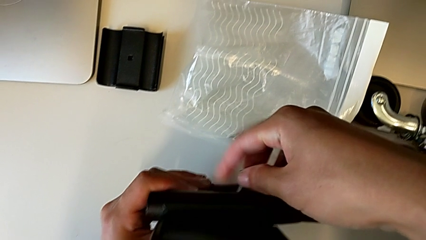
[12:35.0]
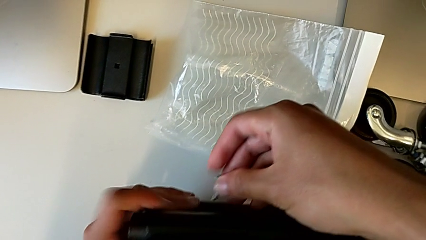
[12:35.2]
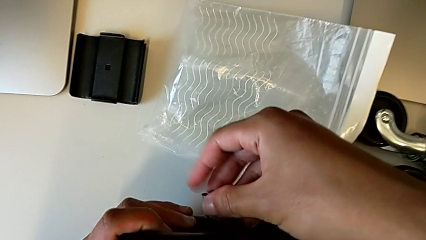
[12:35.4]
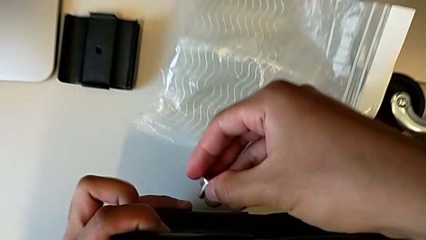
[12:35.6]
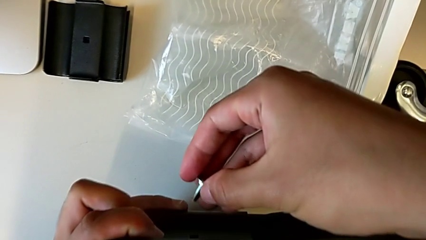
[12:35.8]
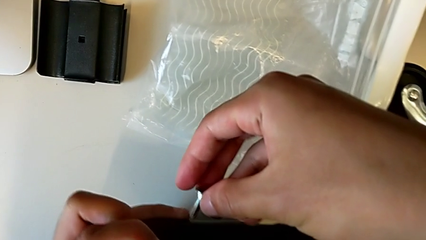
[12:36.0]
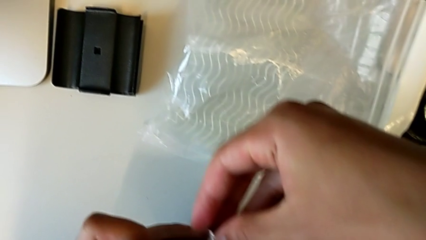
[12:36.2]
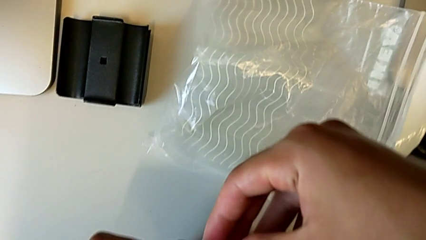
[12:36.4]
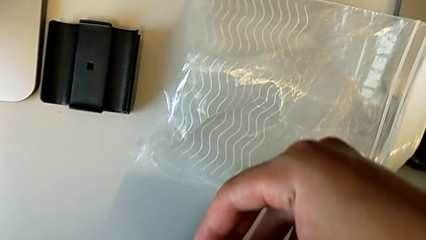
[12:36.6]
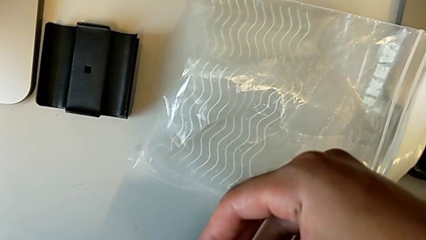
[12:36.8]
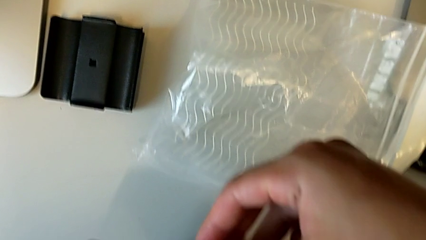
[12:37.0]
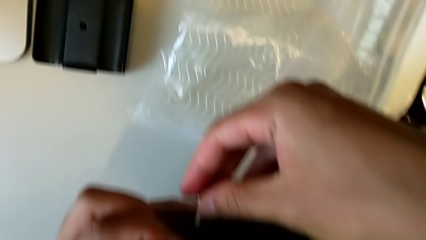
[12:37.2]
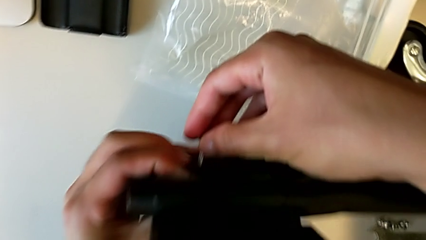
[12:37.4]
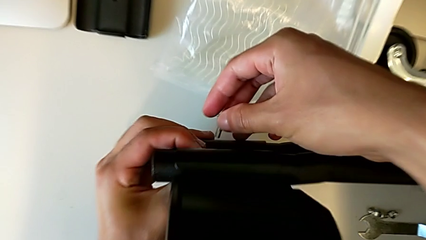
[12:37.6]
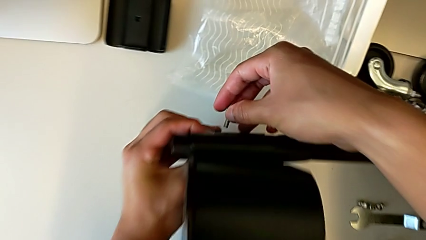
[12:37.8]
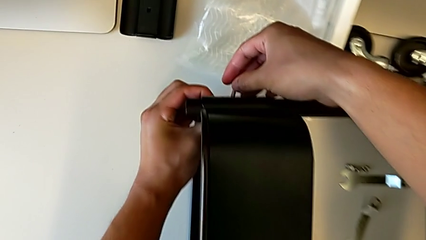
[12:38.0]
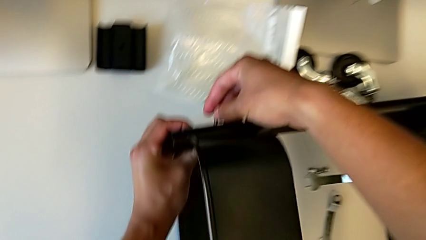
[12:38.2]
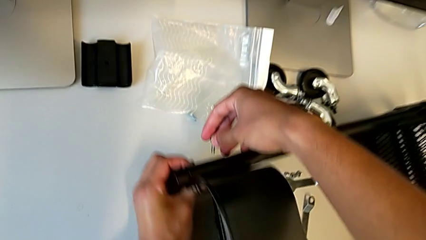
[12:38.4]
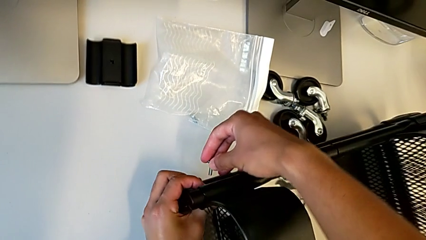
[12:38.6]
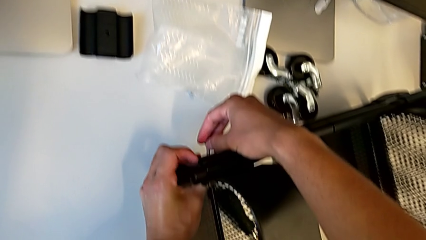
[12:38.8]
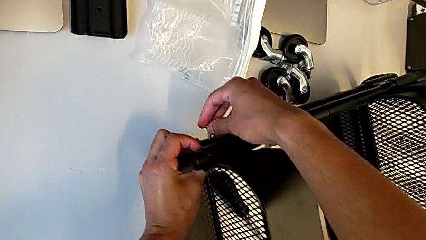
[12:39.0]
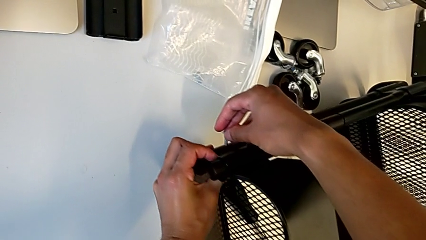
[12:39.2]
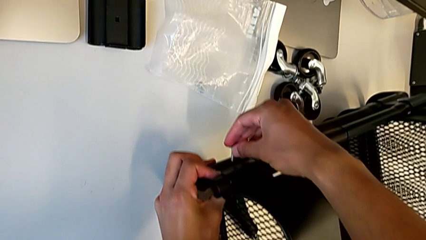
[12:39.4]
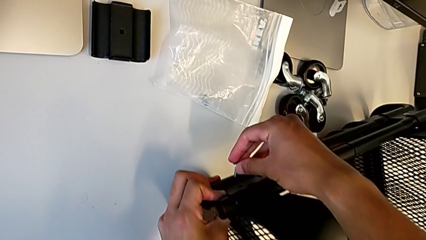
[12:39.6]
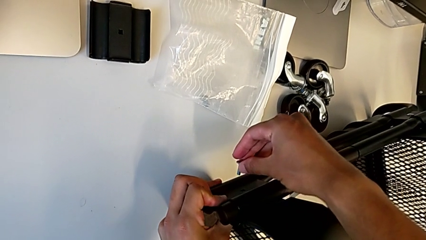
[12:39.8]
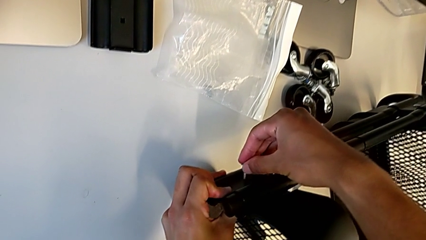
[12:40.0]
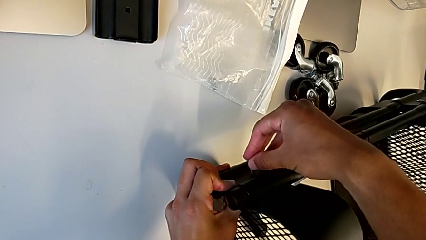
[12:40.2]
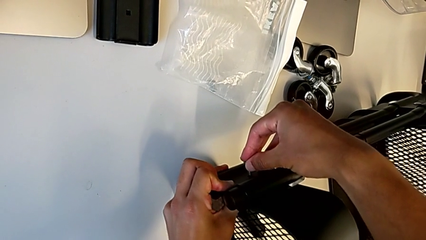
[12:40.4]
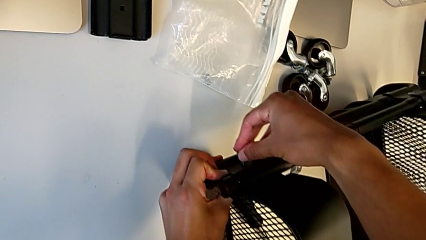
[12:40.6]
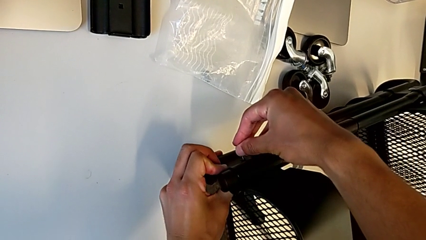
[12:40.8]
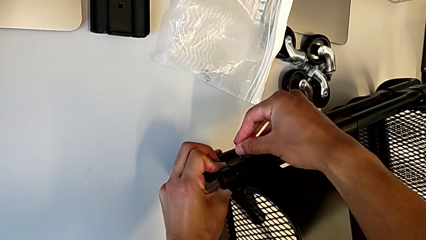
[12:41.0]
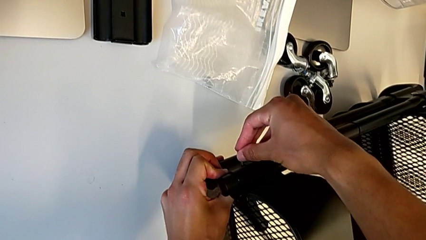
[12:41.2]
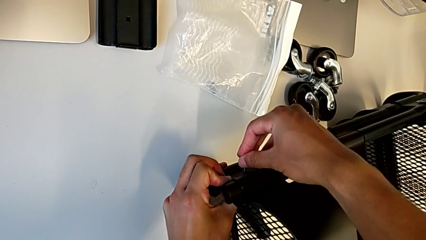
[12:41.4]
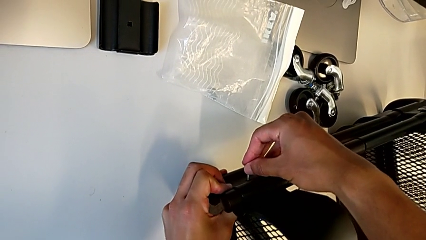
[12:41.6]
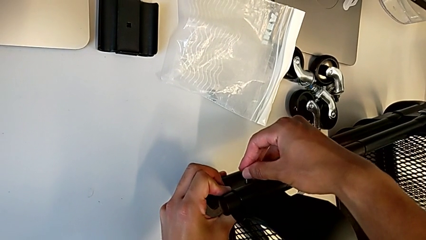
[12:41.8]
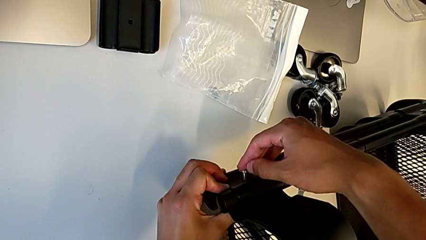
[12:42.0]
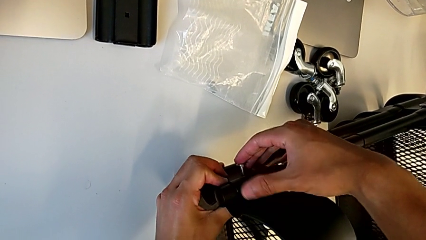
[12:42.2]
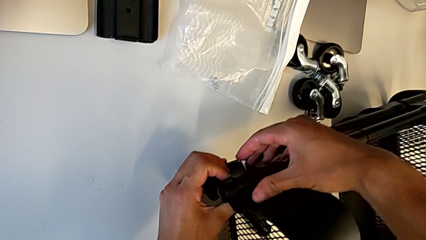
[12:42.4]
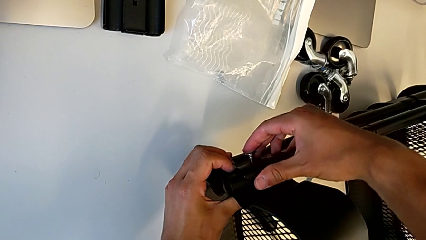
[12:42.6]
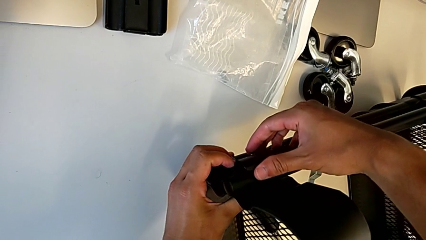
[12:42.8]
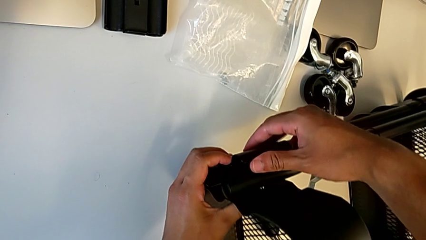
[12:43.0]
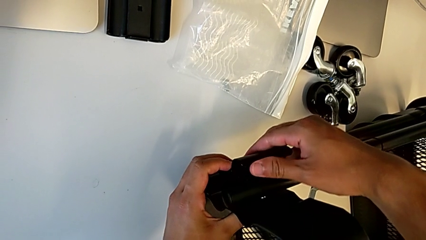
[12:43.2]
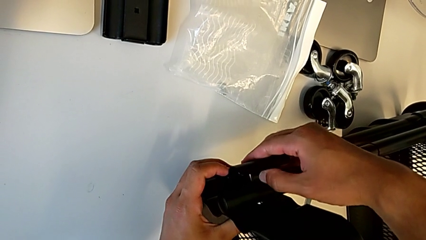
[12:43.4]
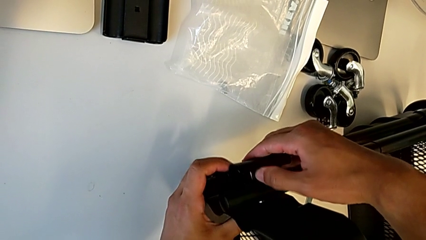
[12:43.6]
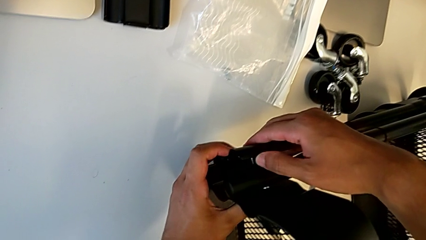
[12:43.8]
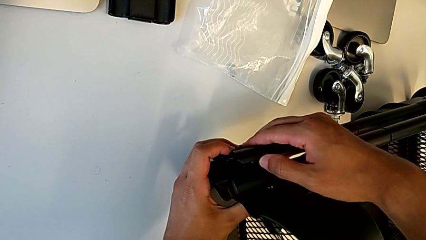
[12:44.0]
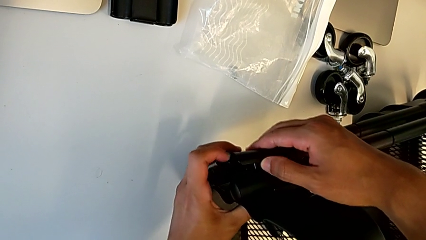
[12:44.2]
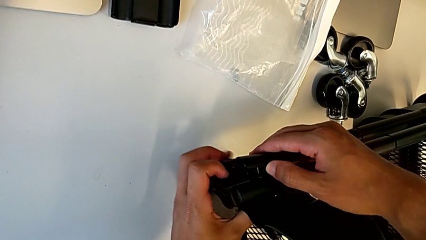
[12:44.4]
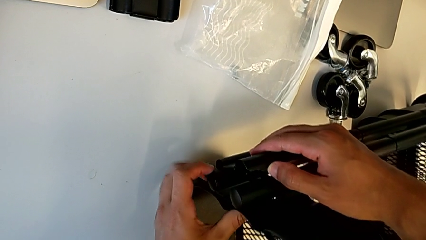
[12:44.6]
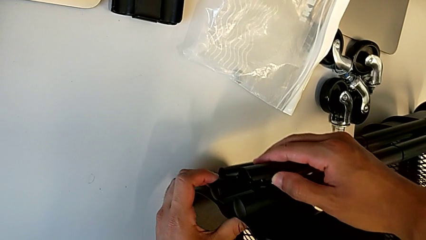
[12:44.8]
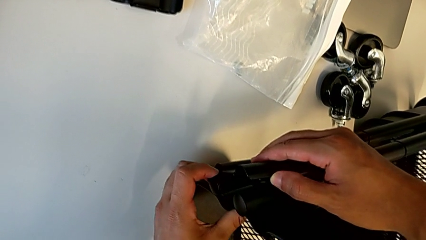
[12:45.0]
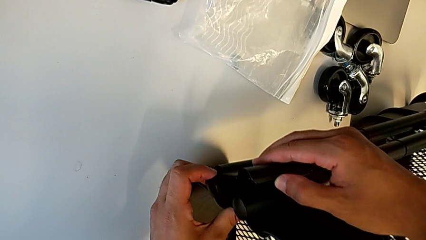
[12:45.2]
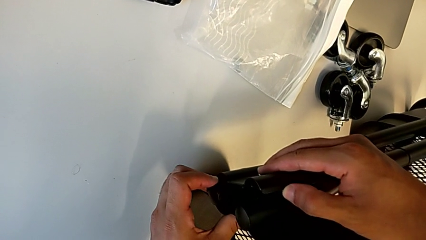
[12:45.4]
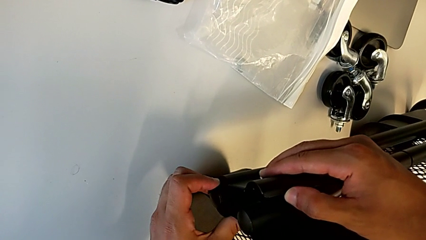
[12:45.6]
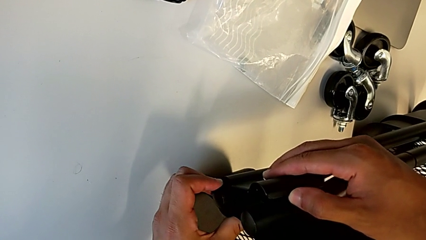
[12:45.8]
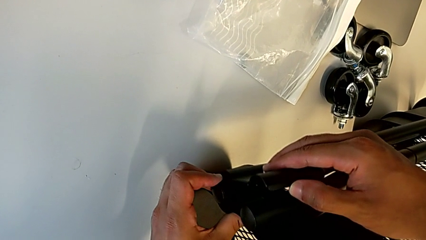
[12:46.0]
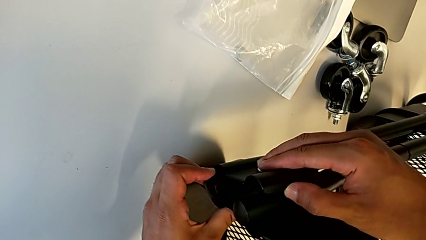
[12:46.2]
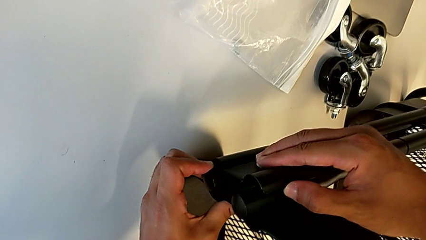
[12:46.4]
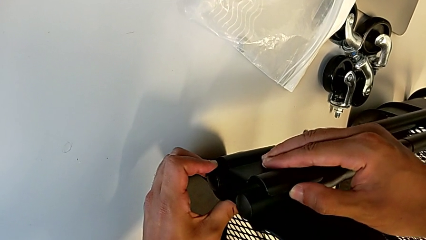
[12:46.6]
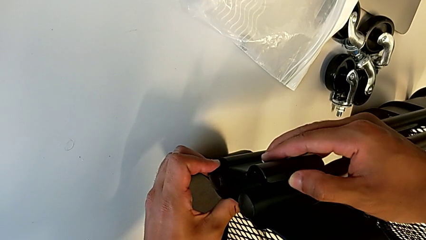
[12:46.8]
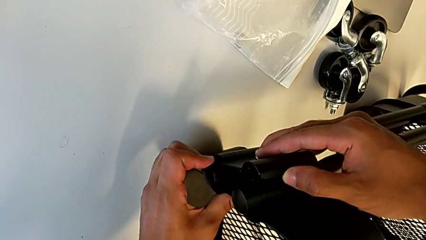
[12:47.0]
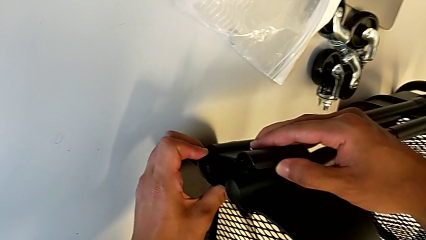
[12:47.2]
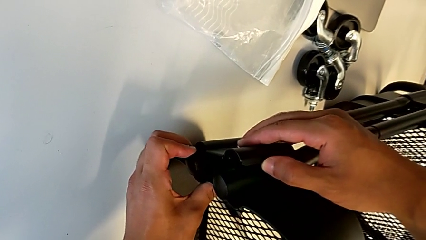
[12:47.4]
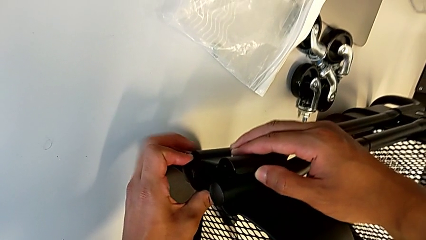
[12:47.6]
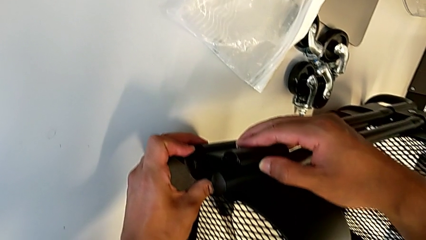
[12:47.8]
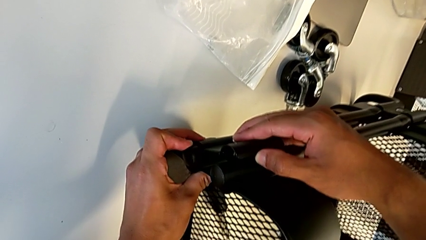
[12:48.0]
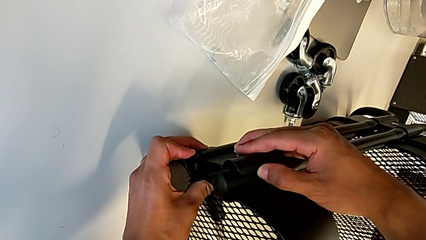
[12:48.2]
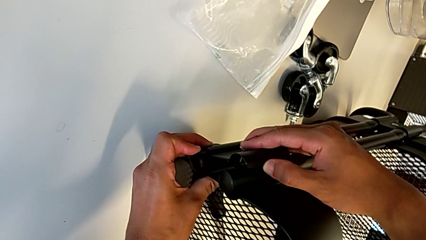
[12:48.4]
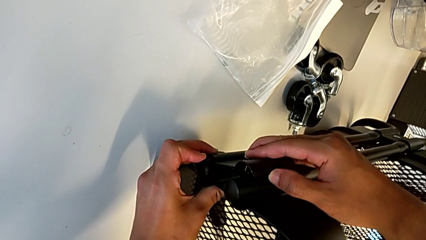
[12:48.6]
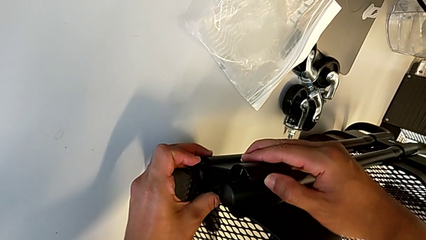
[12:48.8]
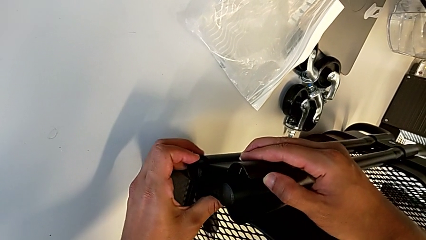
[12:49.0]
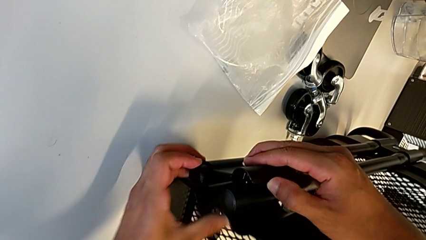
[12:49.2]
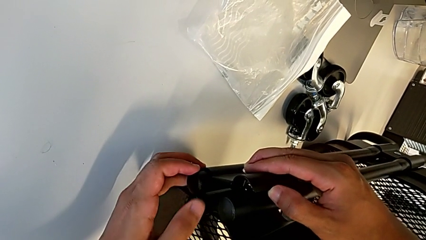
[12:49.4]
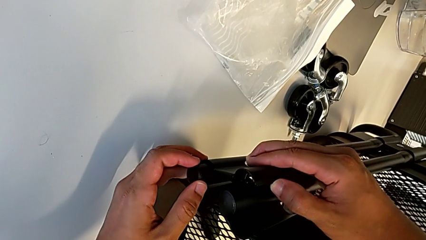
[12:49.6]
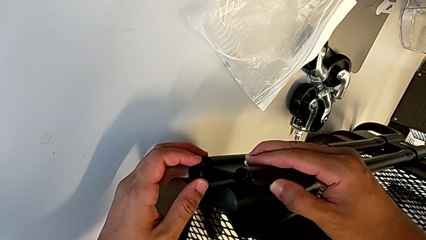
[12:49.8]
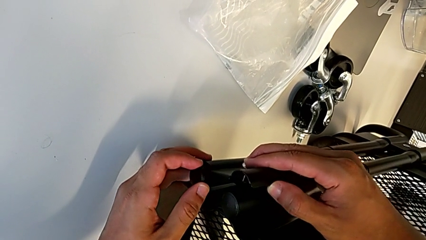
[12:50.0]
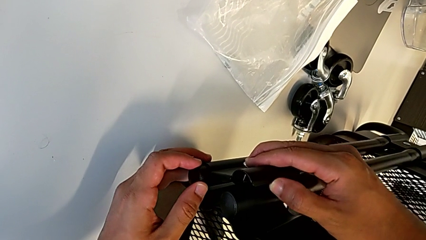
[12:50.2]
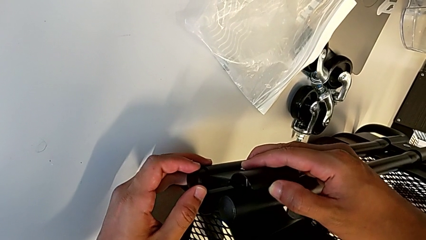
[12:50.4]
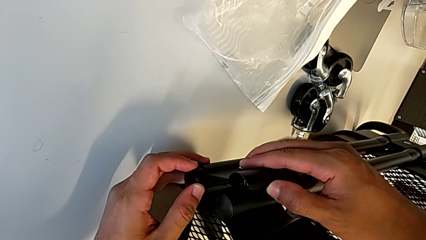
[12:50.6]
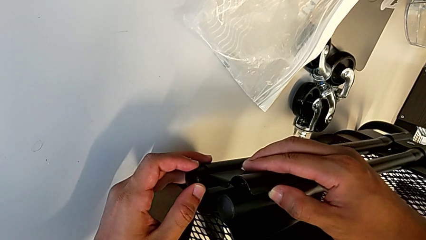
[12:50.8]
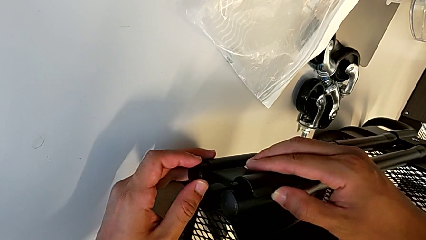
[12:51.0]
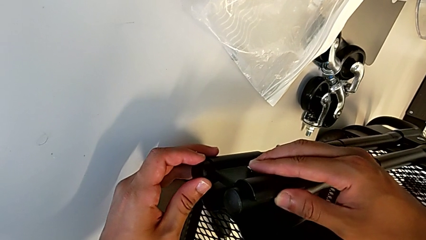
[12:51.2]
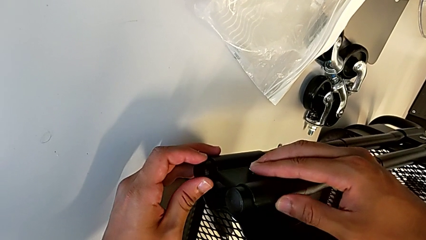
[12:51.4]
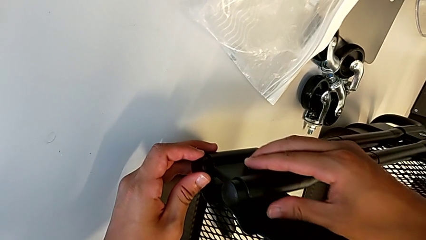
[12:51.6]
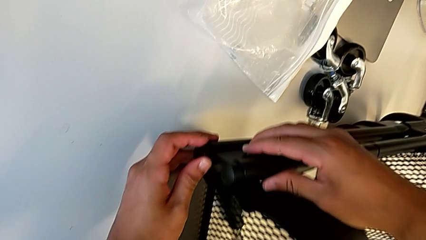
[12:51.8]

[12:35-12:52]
The camera wearer is screwing the second bracket in the bottom table. They align the screw, insert it and insert the bracket.
